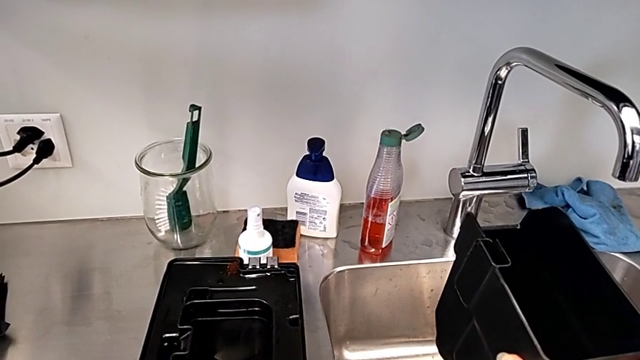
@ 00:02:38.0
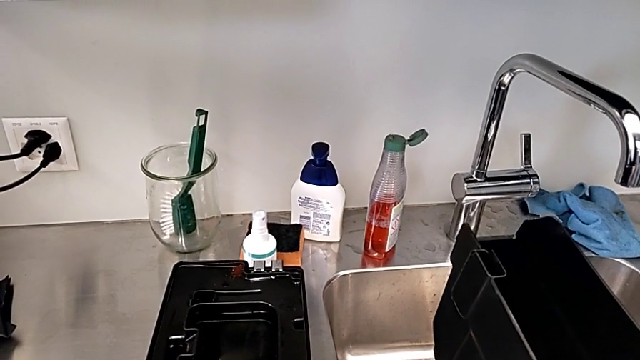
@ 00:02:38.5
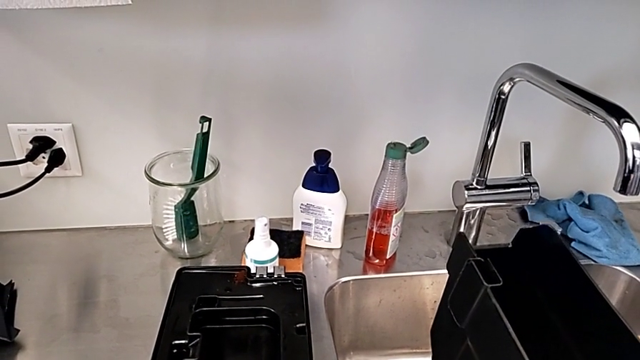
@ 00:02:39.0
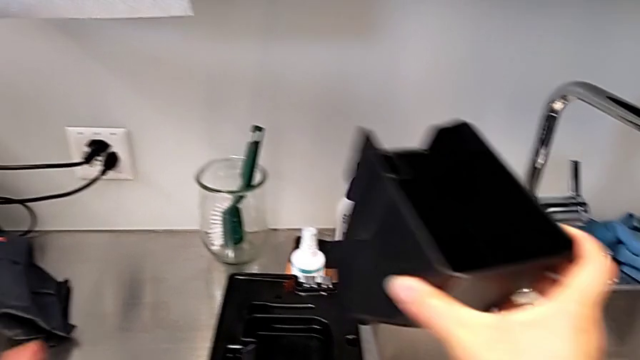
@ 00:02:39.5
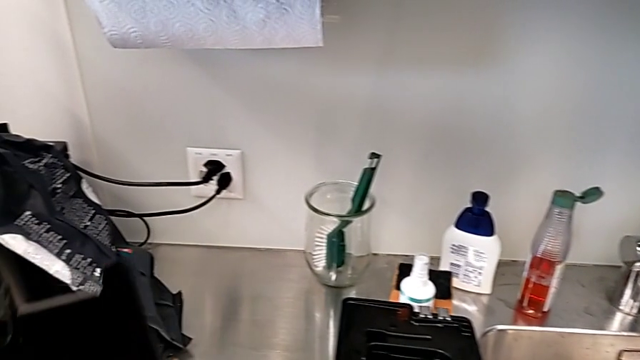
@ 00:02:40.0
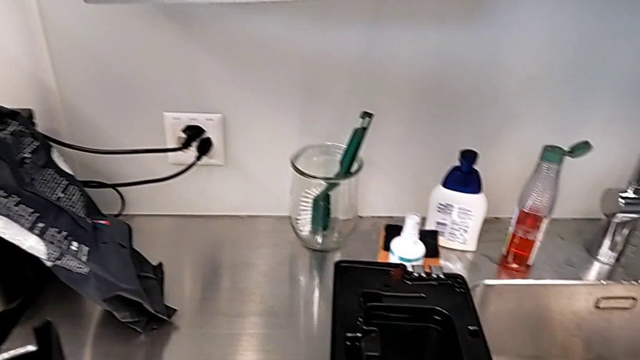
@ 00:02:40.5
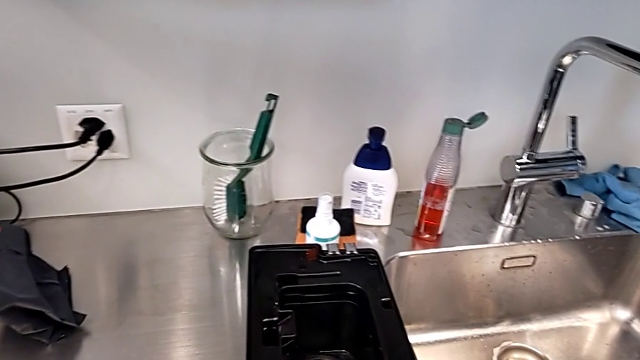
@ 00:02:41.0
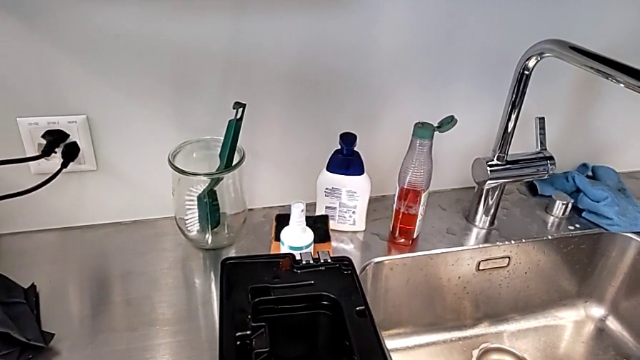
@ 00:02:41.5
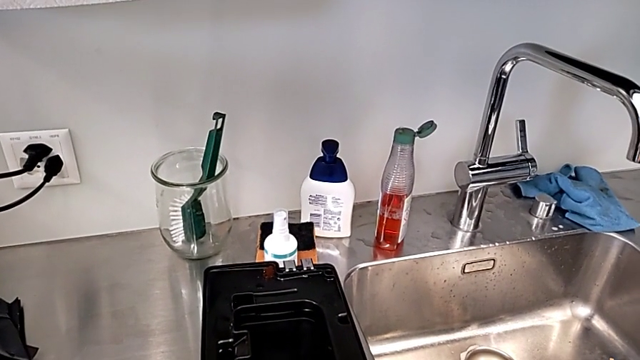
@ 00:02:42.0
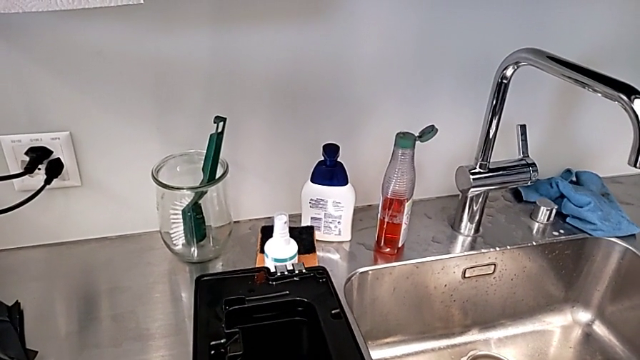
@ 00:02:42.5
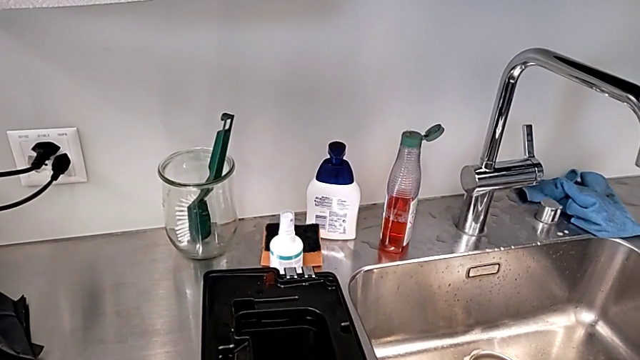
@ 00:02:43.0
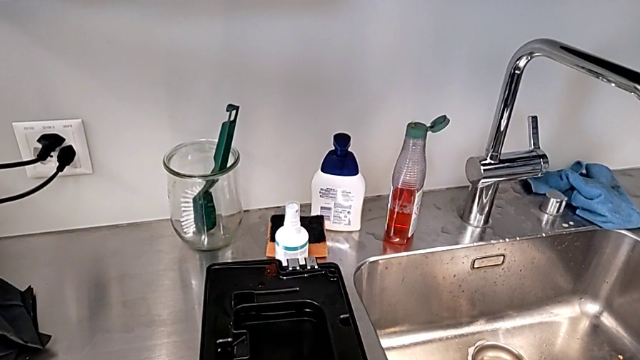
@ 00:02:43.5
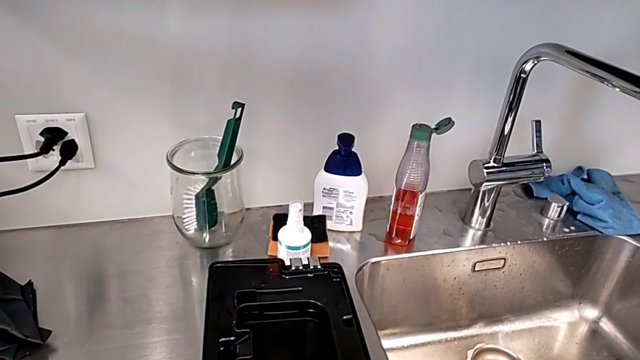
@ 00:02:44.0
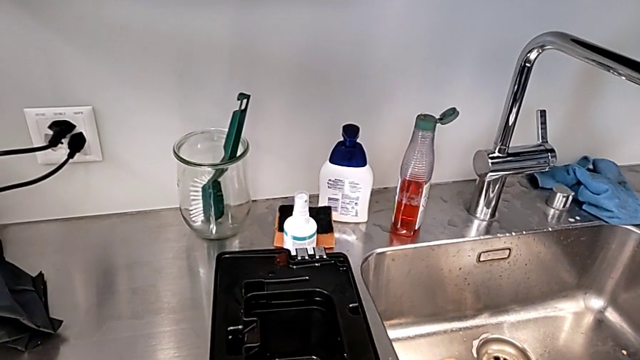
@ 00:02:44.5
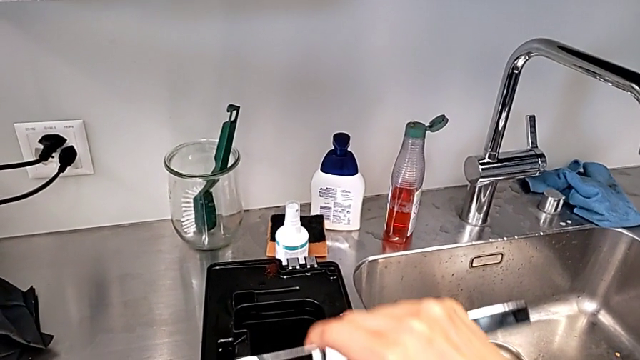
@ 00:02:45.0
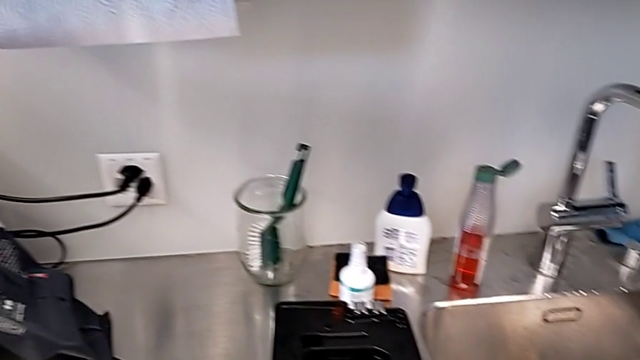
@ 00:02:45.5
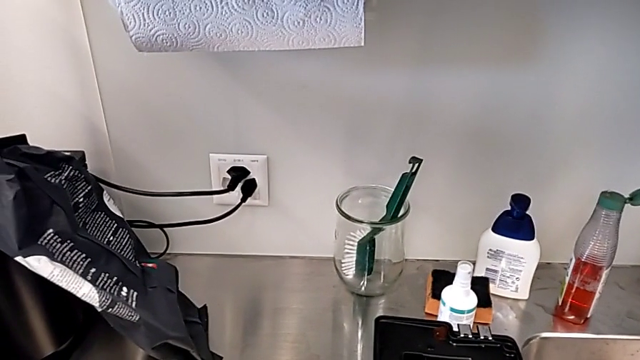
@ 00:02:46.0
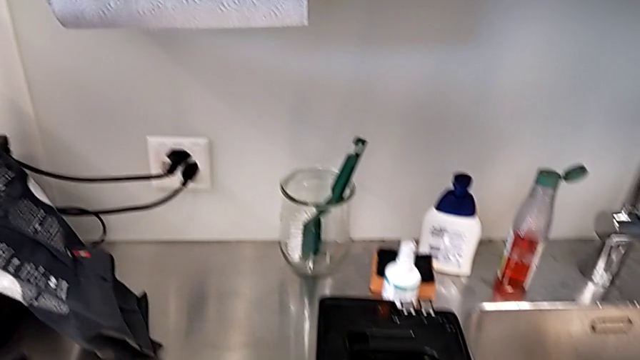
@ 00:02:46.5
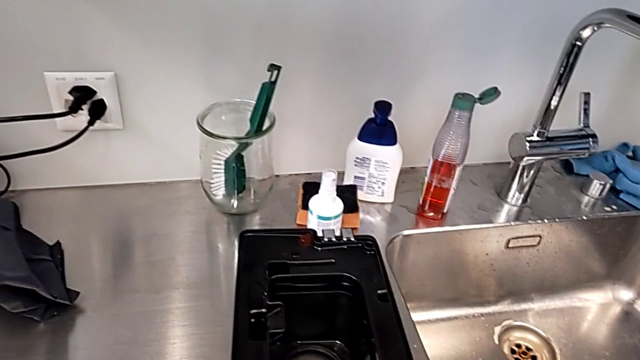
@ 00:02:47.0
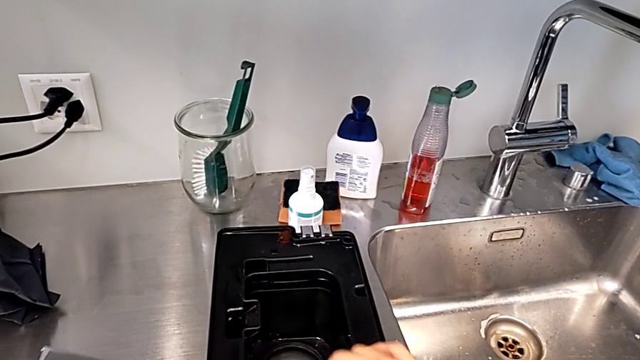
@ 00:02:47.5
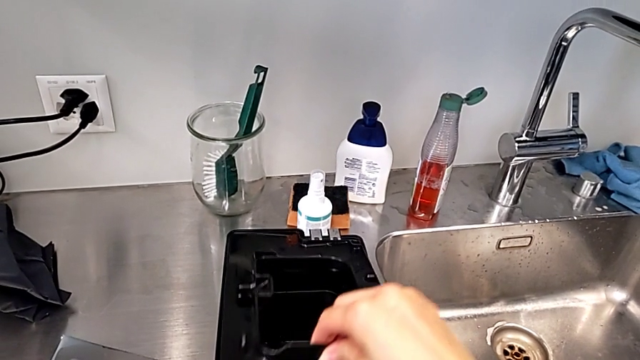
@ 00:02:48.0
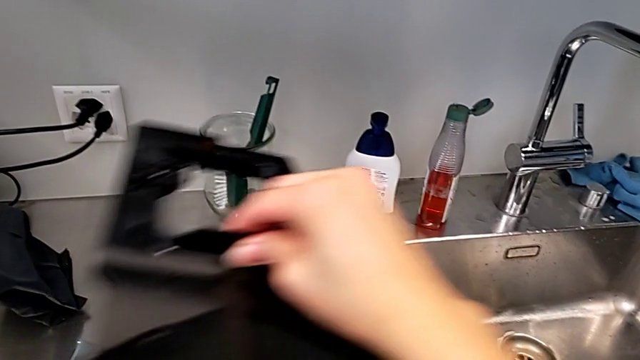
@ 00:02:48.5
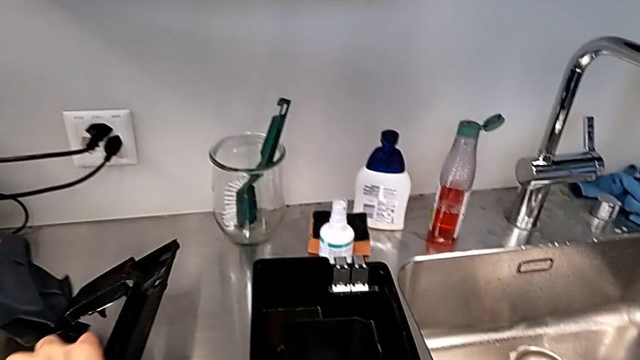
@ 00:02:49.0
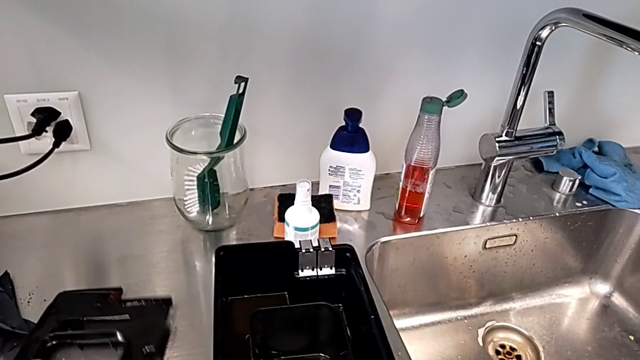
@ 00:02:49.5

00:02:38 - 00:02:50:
The camera wearer is emptying the drip tray. They drop the drip tray, withdraw the top drip tray and withdraw the drip tray.

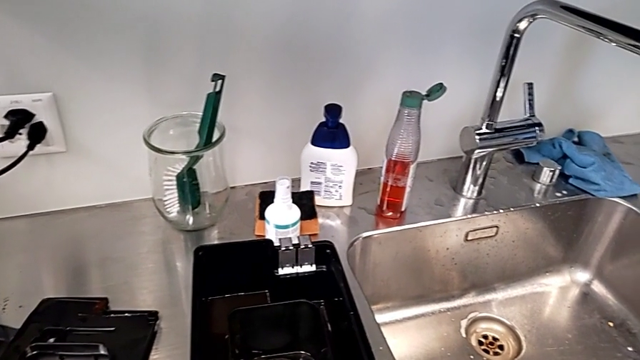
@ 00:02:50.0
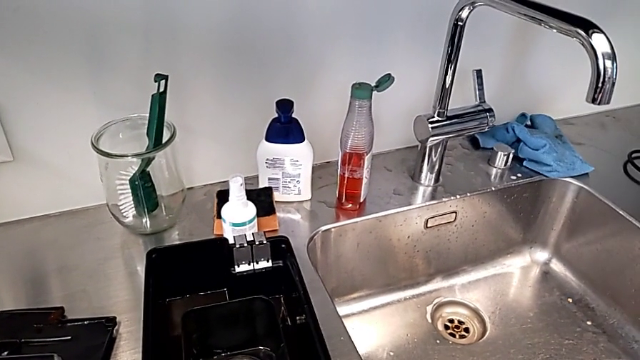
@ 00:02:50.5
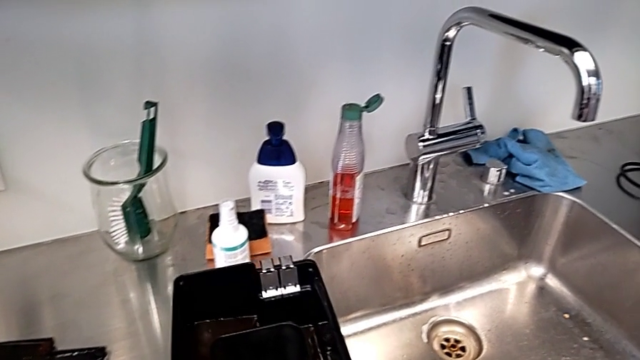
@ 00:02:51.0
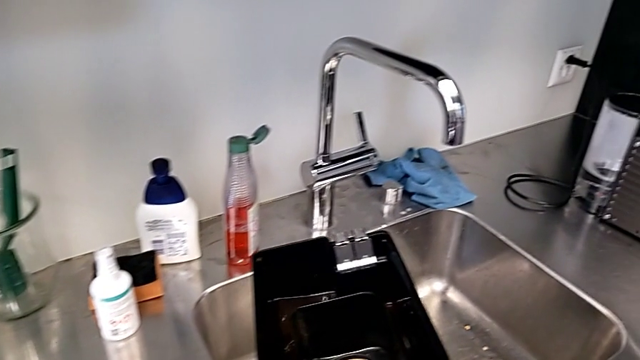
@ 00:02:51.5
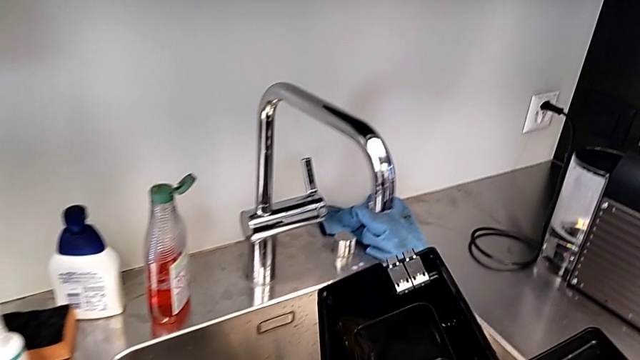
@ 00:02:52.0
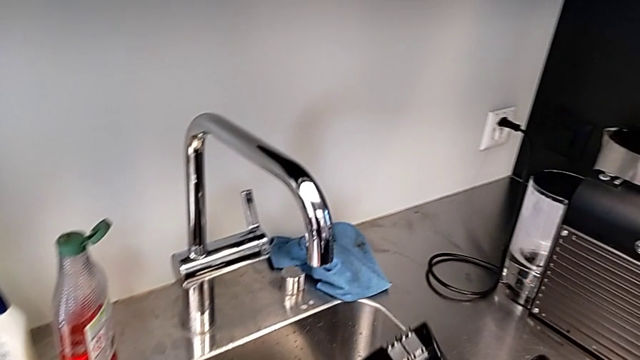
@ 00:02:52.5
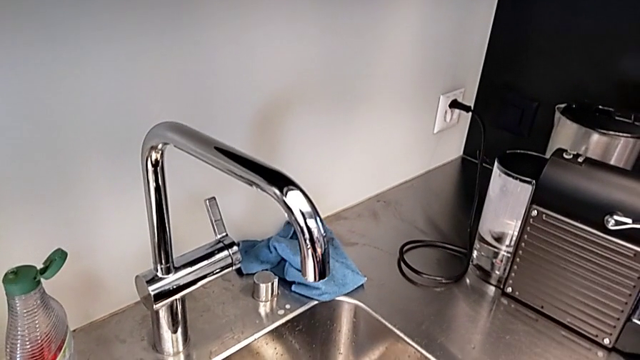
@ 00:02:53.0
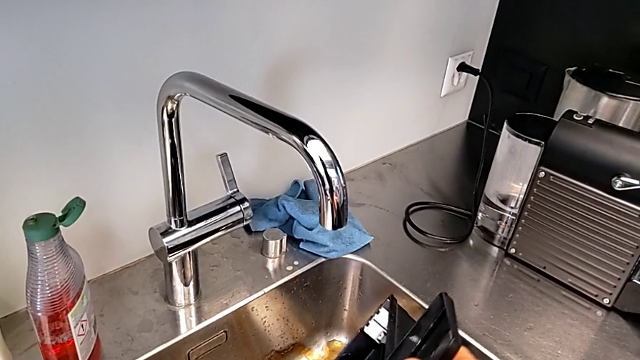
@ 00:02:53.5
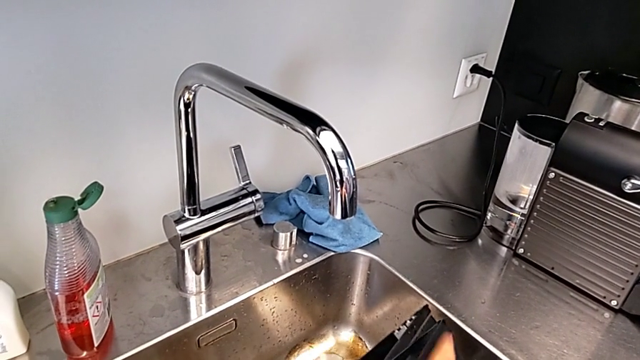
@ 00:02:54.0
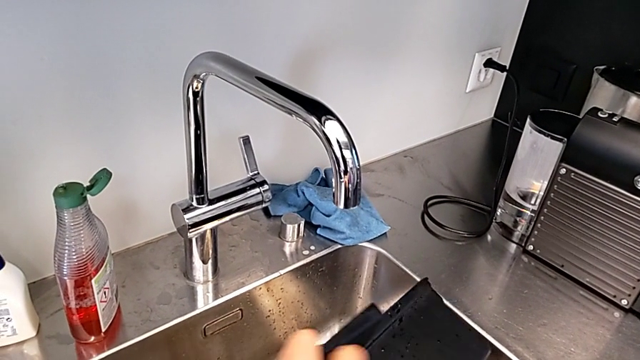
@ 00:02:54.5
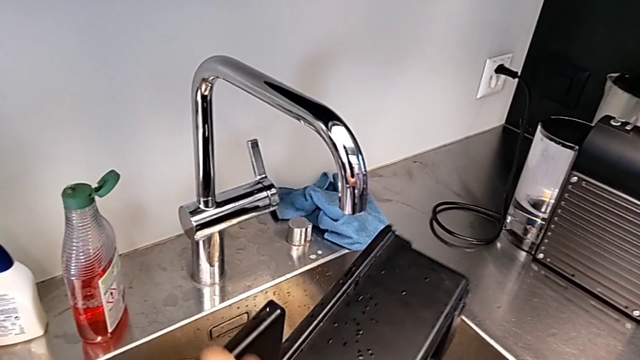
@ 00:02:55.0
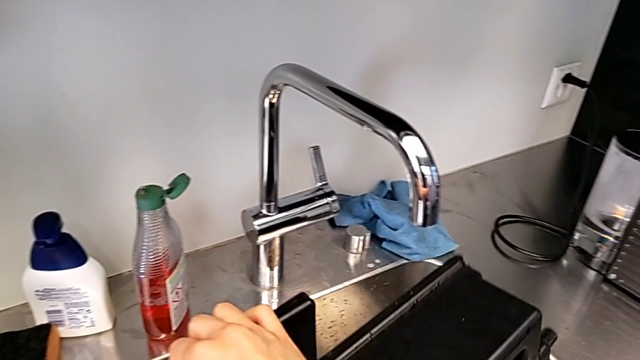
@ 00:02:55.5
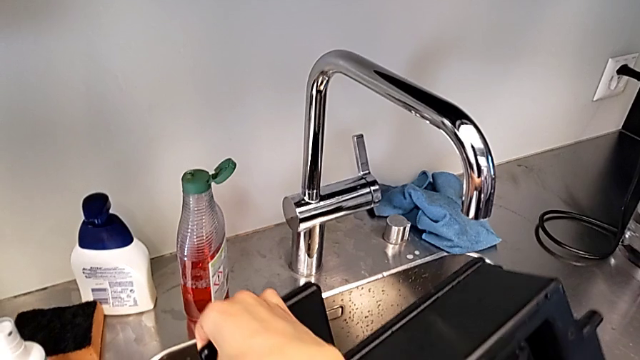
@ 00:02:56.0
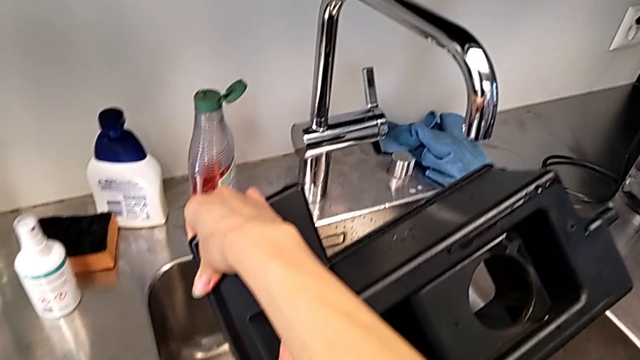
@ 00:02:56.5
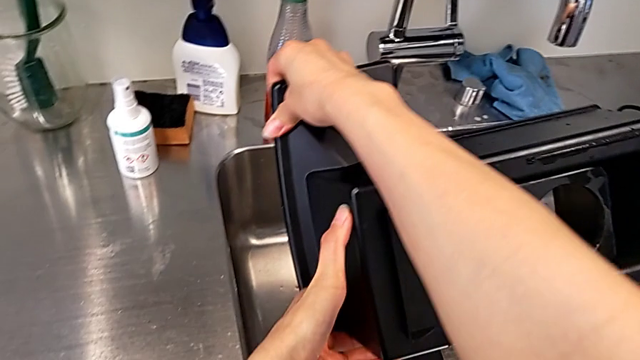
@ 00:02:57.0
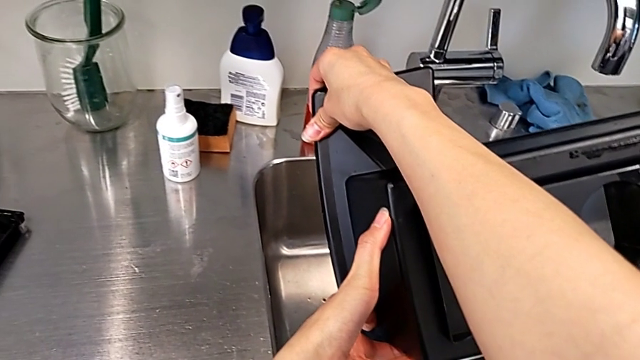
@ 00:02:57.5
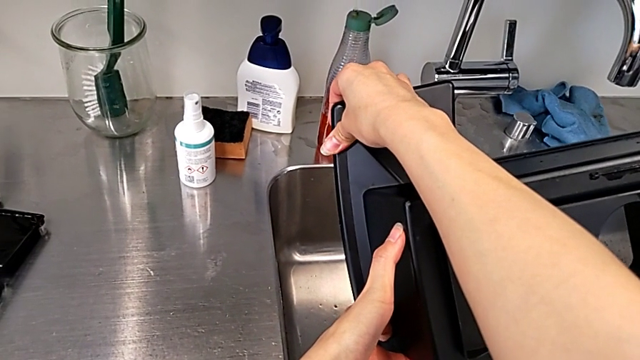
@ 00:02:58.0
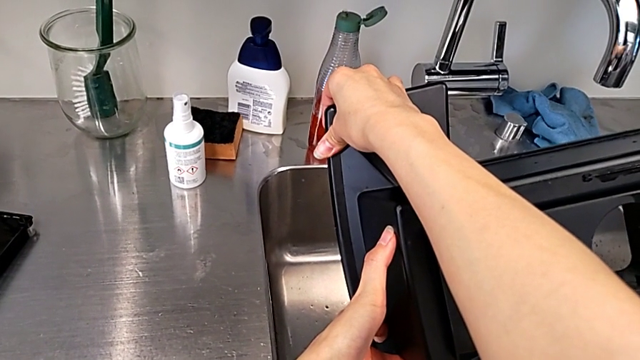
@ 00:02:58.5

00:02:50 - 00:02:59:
The camera wearer is emptying the drip tray. They begin to empty the drip tray.
